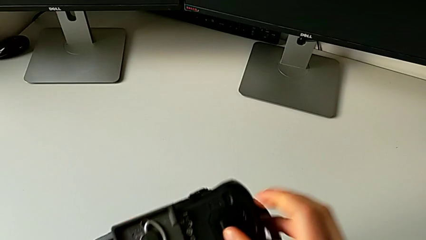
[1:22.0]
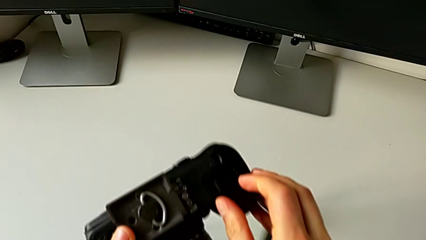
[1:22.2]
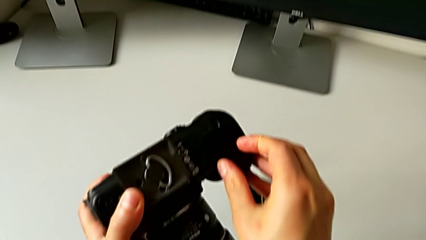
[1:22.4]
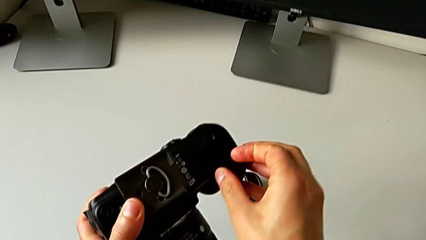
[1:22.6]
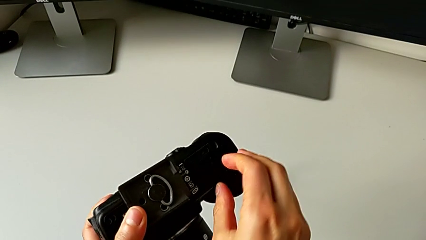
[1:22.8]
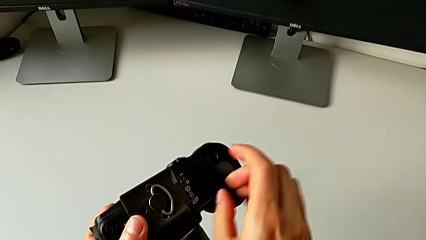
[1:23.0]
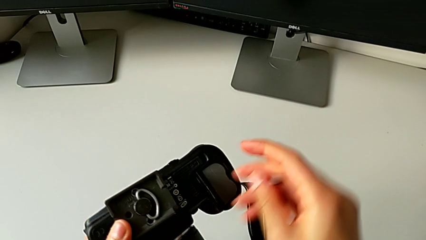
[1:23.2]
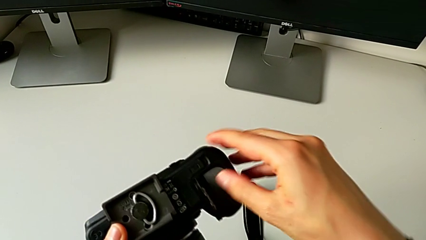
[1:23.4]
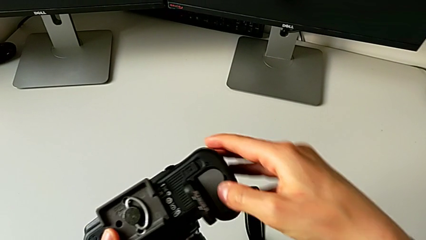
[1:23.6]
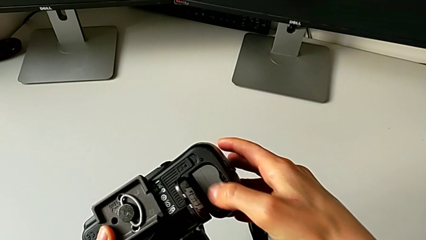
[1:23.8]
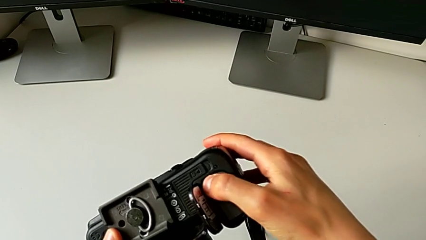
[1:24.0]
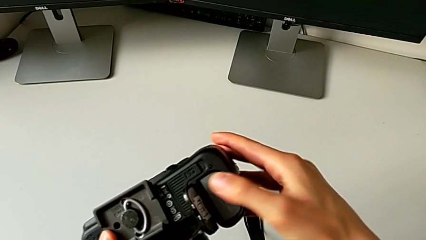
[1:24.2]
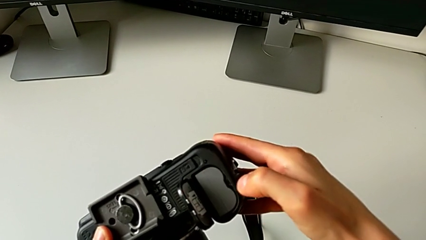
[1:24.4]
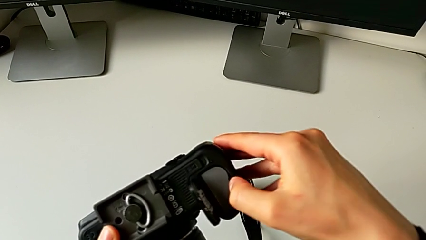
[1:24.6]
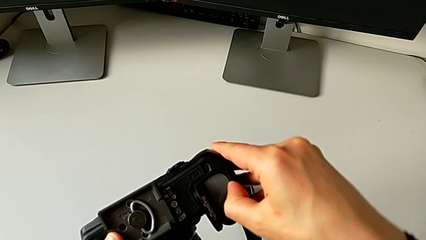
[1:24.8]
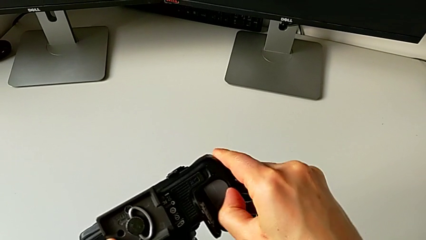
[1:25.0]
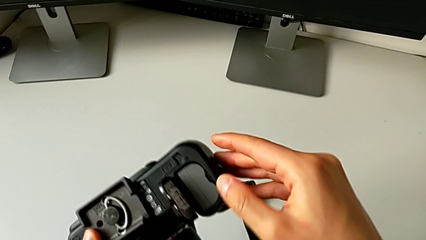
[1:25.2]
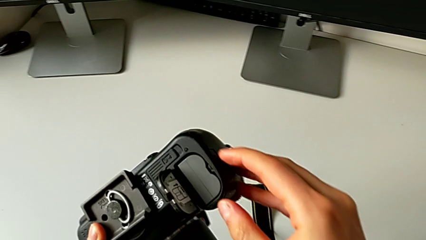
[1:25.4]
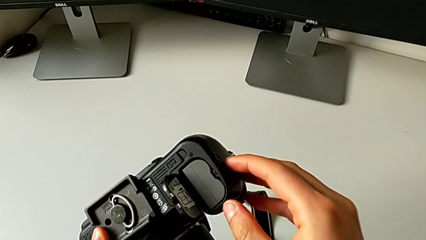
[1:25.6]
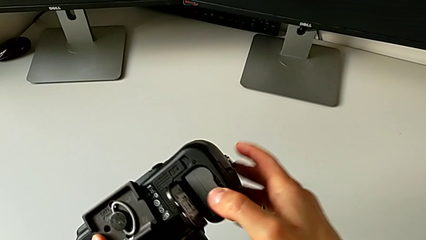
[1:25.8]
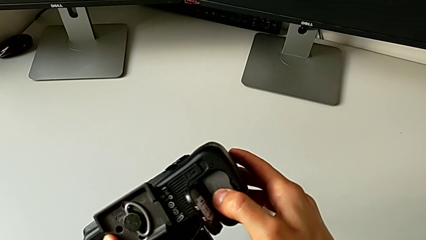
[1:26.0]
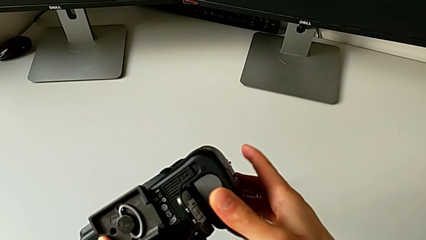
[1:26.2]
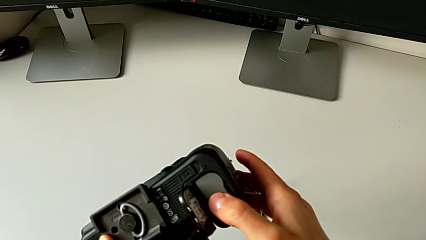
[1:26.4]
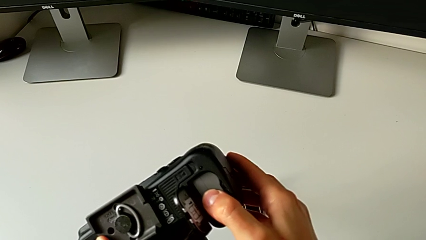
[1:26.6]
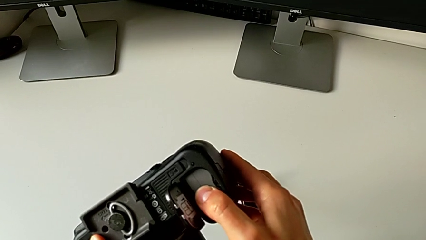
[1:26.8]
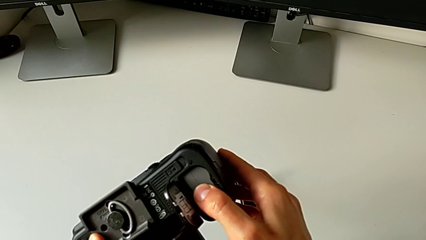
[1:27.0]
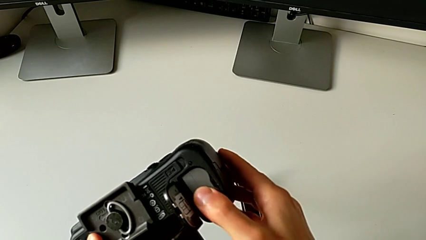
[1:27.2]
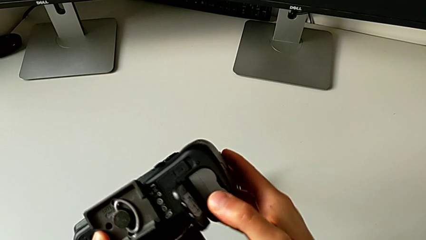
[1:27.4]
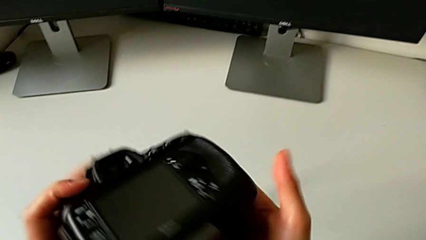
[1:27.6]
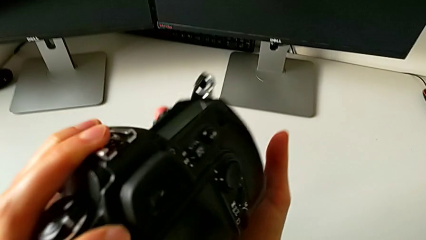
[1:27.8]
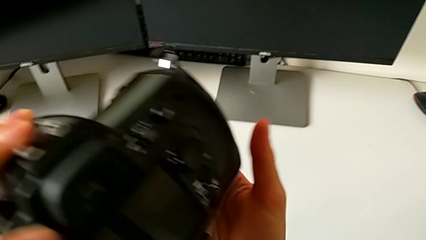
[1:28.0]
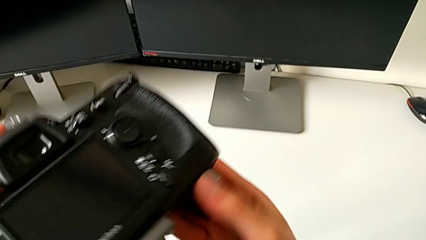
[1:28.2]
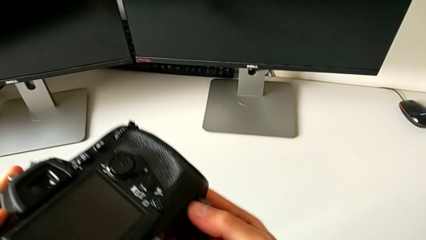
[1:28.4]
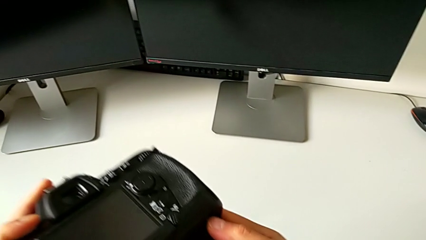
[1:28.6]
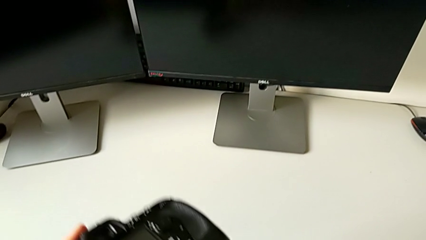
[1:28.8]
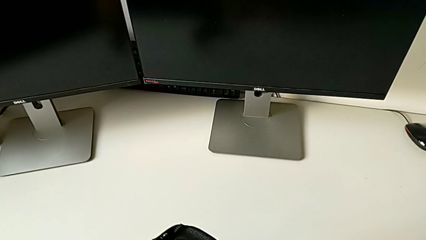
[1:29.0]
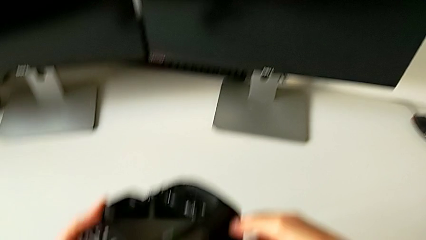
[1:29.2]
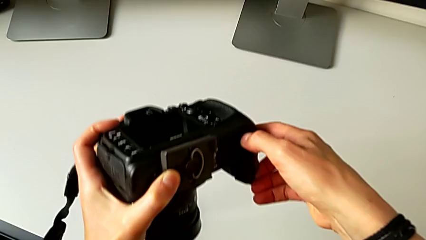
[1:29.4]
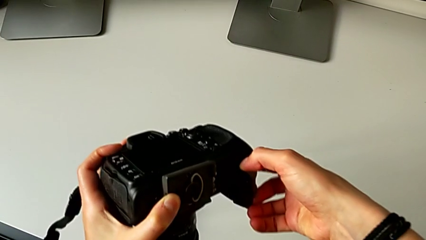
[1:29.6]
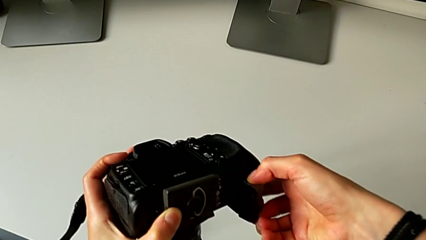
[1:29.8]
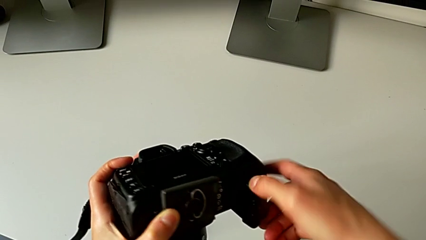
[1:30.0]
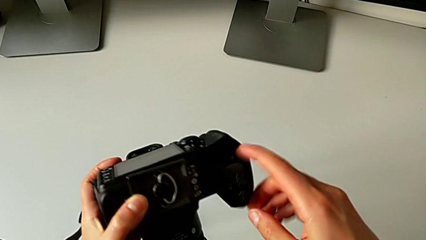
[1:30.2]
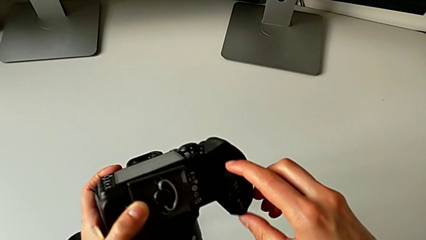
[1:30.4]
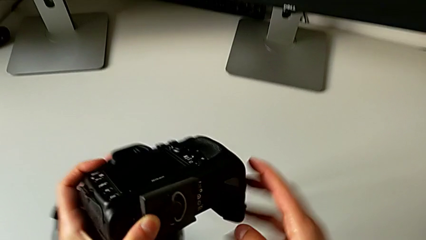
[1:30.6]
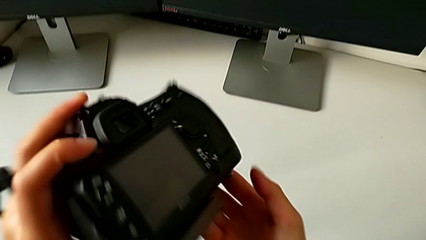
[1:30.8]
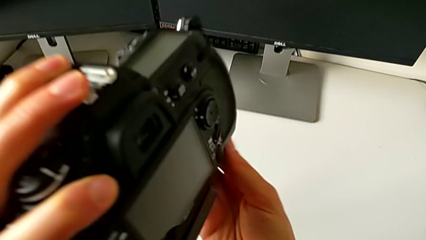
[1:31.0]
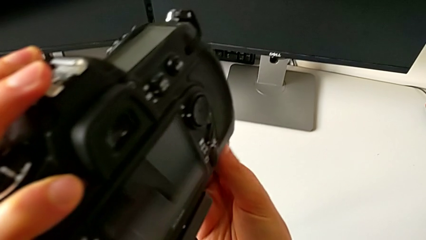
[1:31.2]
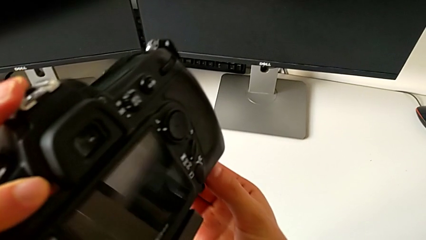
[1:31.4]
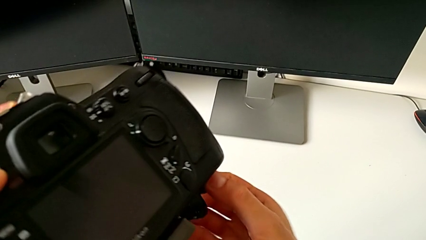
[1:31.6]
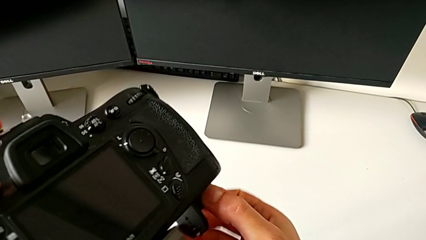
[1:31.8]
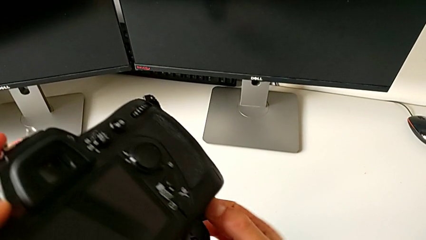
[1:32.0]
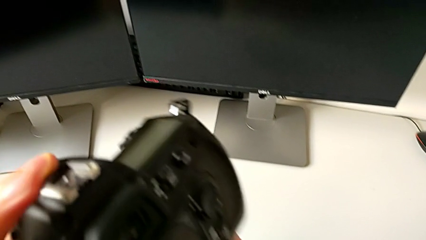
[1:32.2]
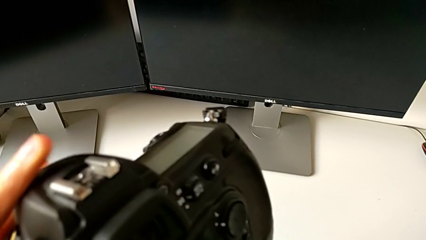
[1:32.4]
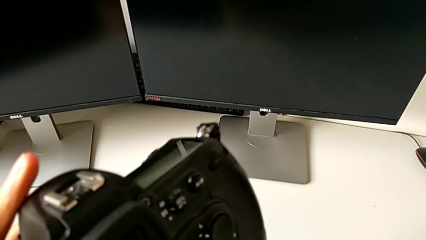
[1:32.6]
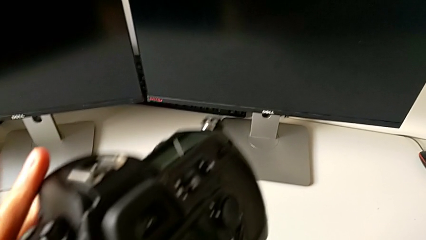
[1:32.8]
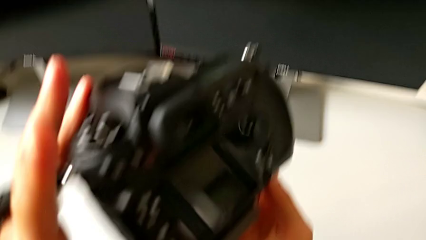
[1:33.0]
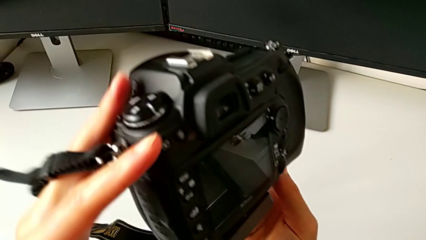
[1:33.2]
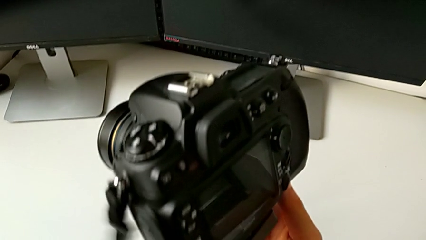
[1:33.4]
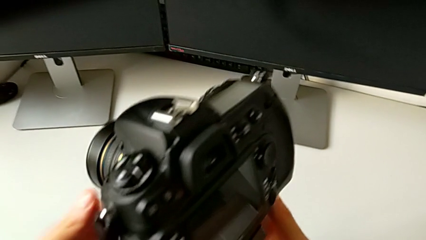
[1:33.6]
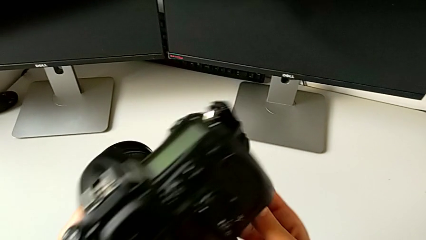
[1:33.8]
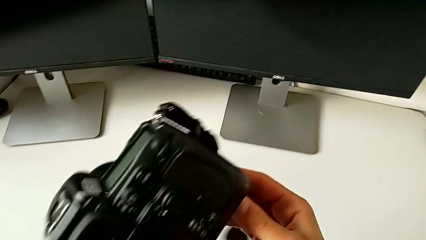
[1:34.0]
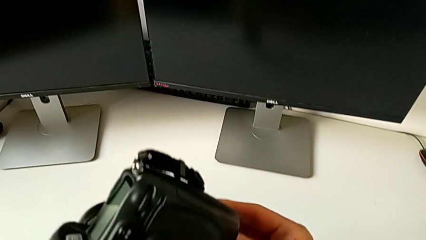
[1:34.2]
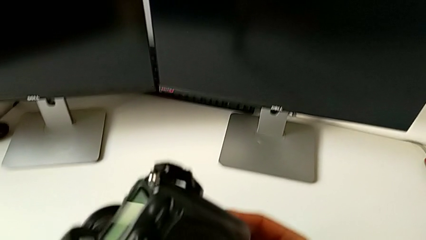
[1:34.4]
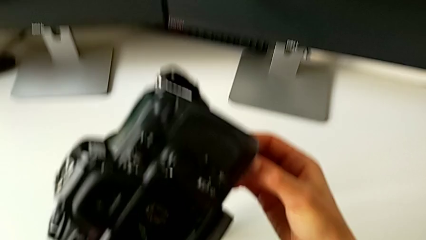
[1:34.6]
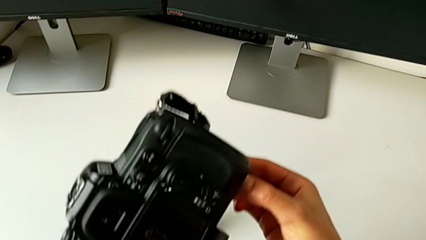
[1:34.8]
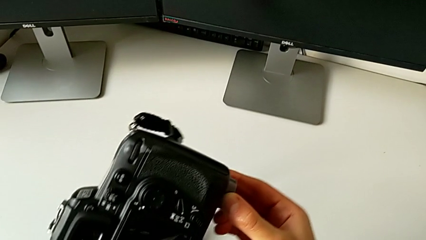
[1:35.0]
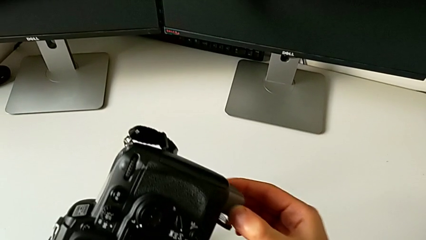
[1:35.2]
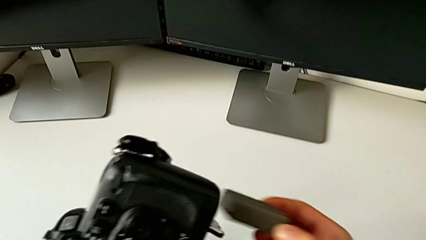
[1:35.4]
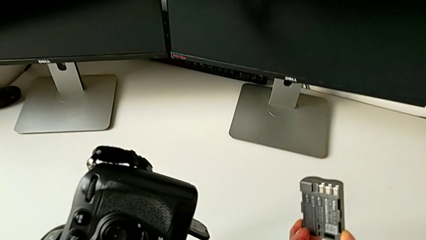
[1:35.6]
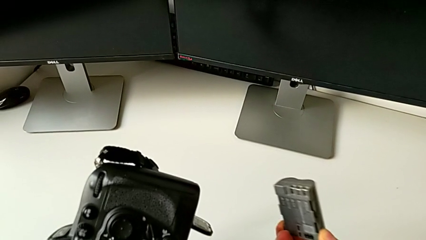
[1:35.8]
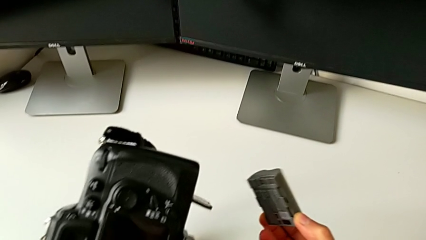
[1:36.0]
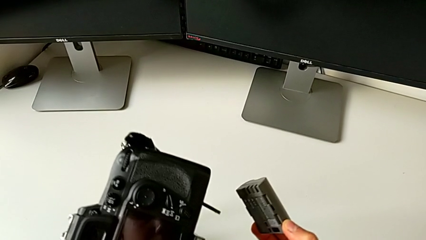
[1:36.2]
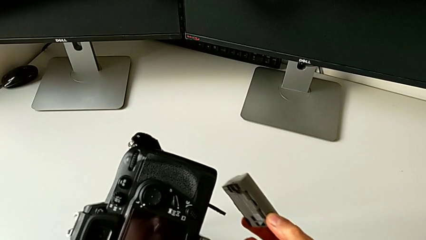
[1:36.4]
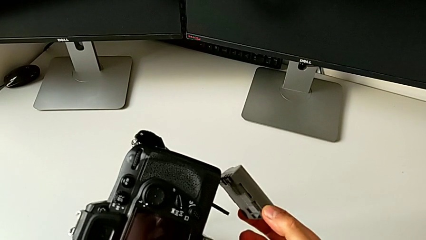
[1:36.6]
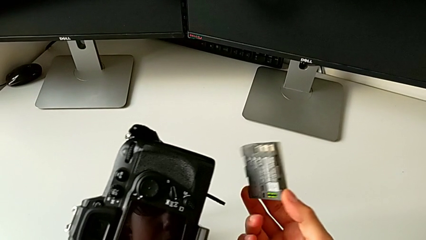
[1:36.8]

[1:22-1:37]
The camera wearer is removing the battery from the DSLR camera. They open the battery door, press the battery inside, flip the DSLR and withdraw the battery.

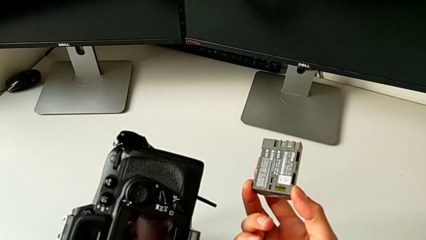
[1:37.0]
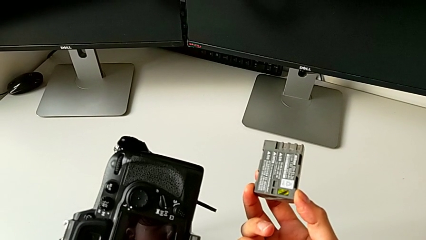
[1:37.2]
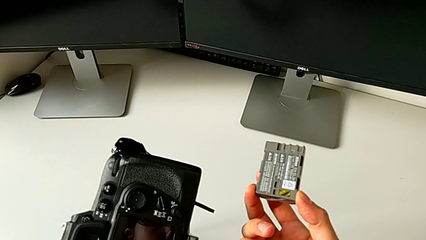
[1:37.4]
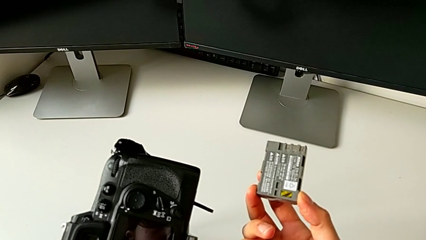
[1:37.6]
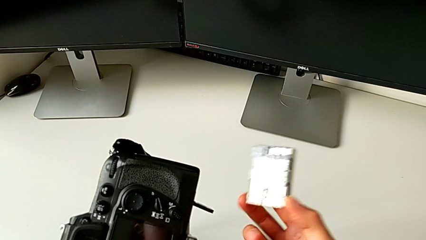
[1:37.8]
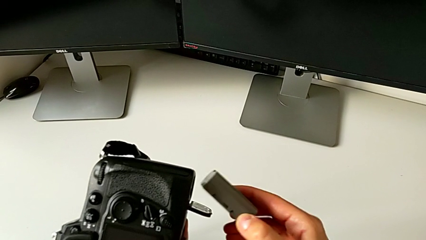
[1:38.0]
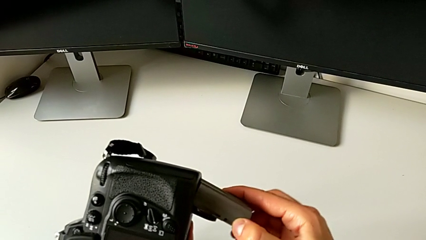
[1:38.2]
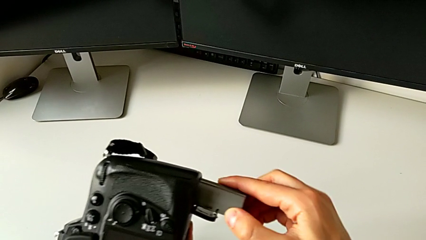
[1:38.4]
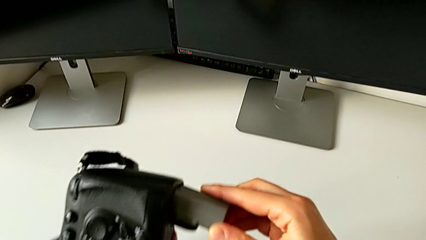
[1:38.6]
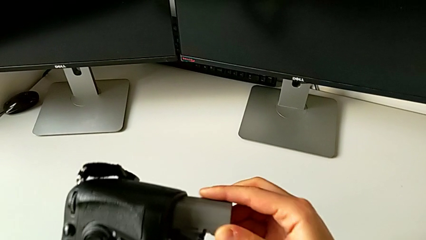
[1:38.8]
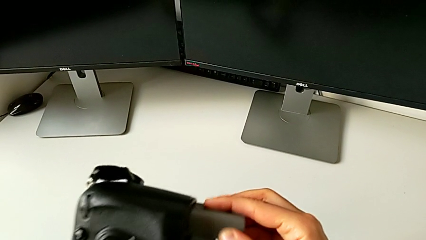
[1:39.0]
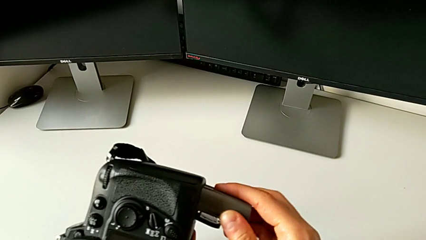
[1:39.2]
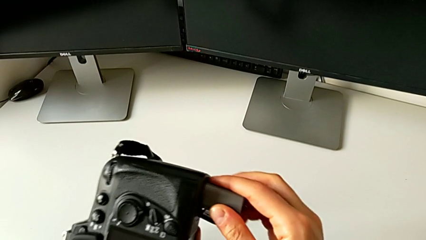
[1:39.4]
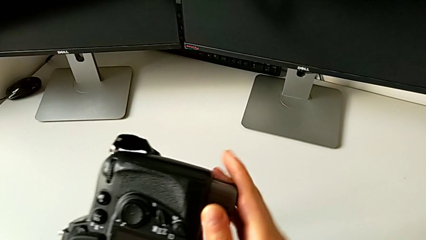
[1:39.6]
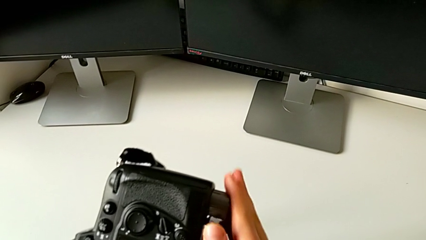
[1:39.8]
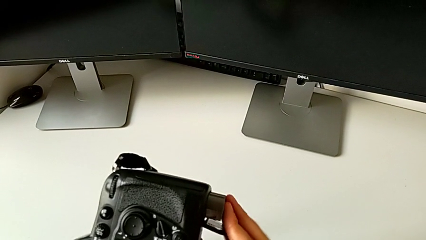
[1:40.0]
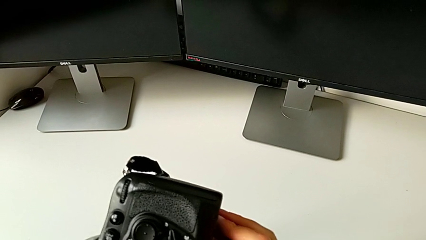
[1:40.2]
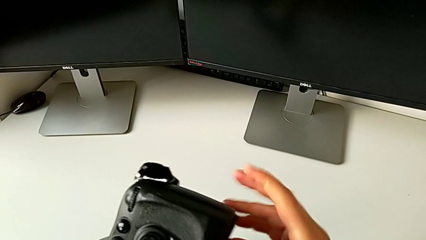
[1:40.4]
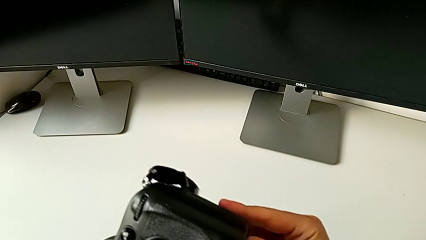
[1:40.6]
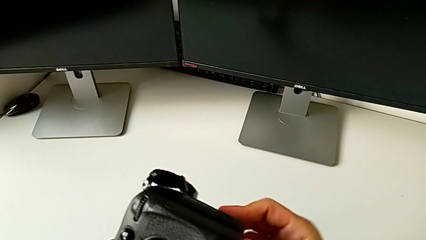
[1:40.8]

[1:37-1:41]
The camera wearer is inserting a battery into the DSLR camera. They insert the battery.
